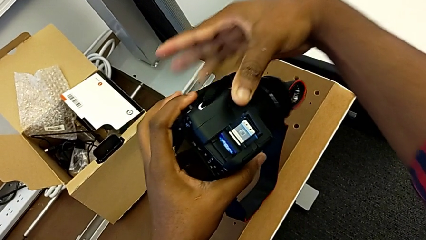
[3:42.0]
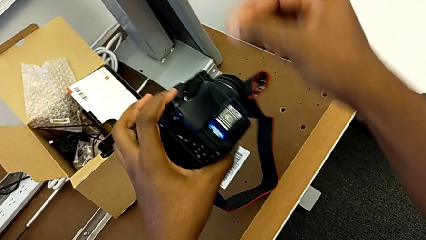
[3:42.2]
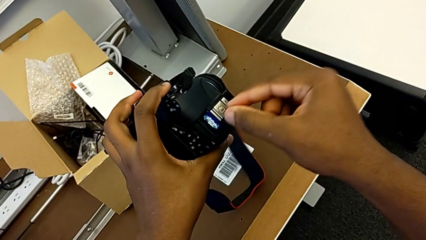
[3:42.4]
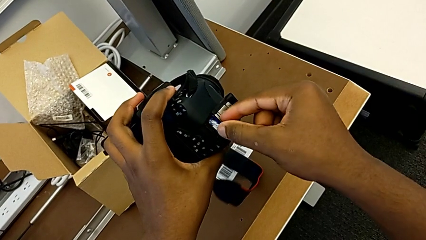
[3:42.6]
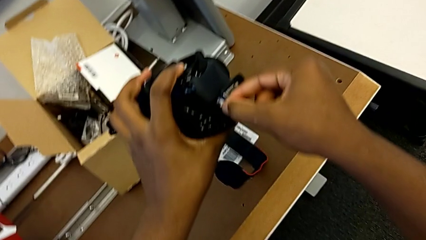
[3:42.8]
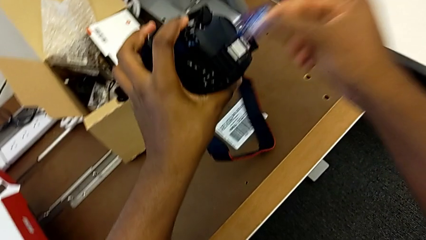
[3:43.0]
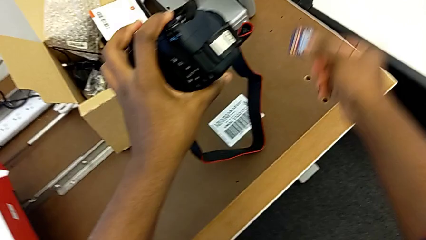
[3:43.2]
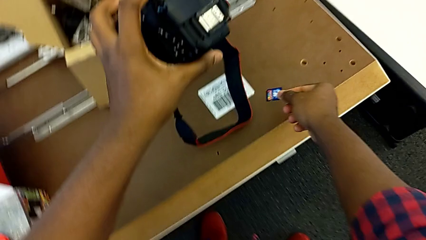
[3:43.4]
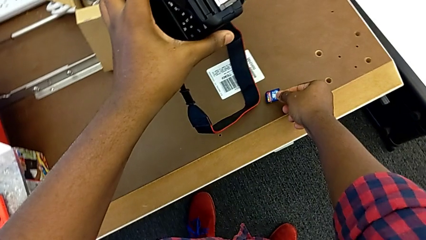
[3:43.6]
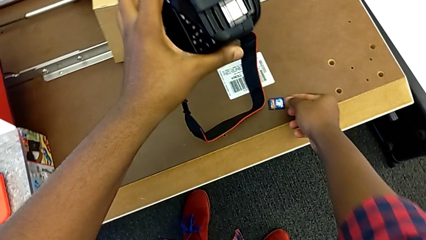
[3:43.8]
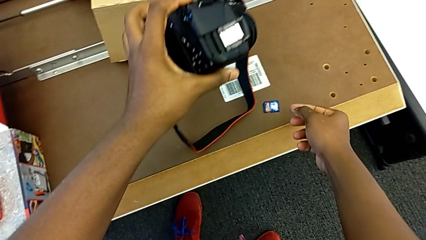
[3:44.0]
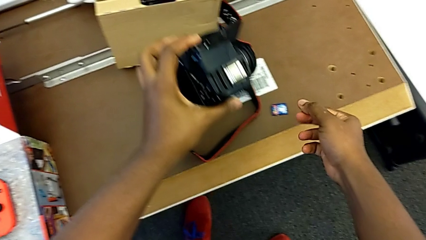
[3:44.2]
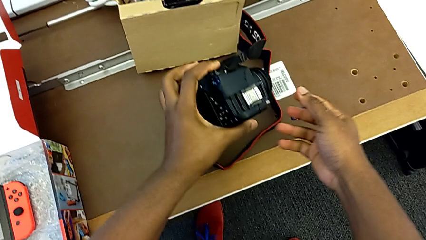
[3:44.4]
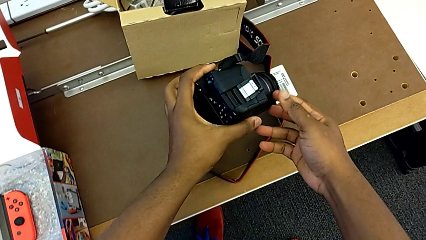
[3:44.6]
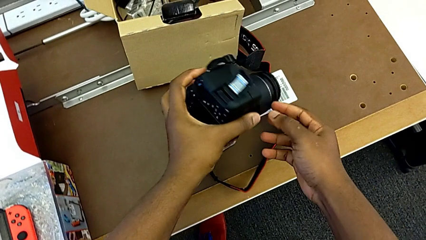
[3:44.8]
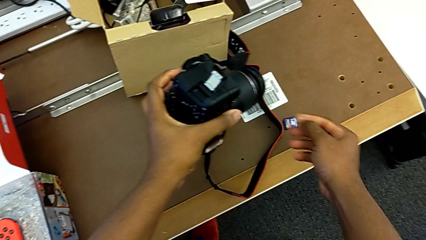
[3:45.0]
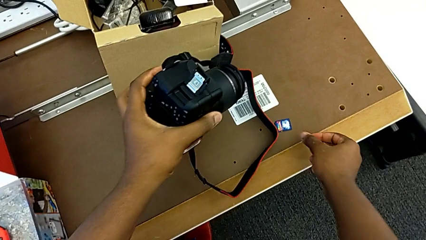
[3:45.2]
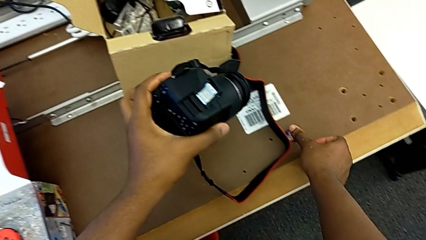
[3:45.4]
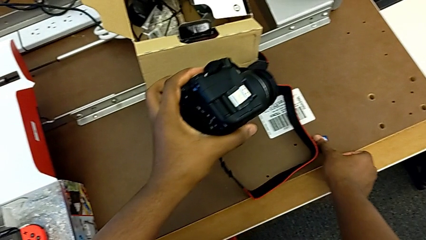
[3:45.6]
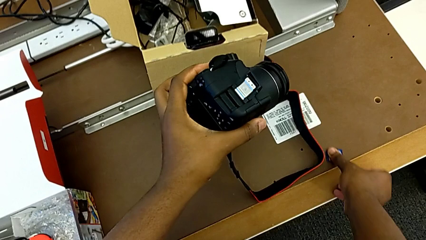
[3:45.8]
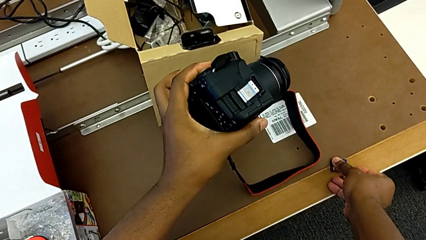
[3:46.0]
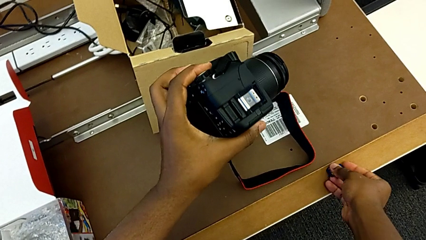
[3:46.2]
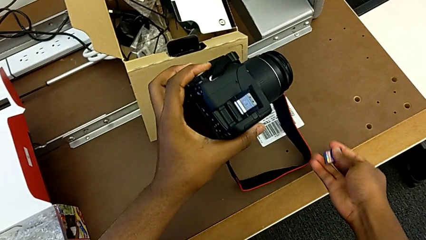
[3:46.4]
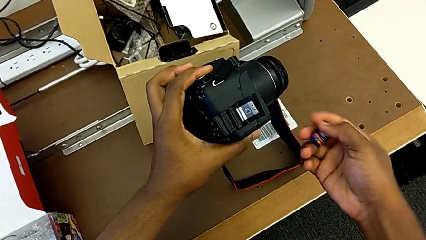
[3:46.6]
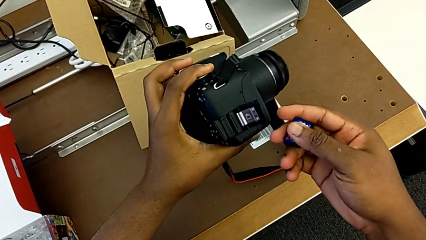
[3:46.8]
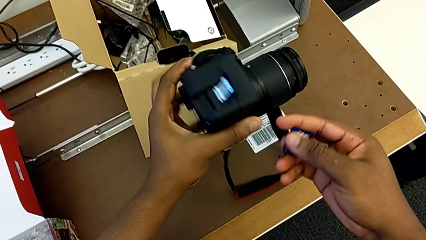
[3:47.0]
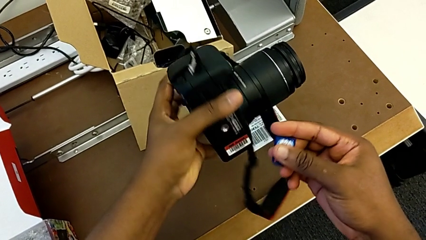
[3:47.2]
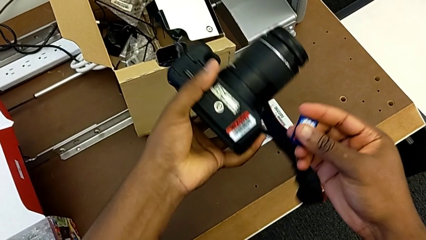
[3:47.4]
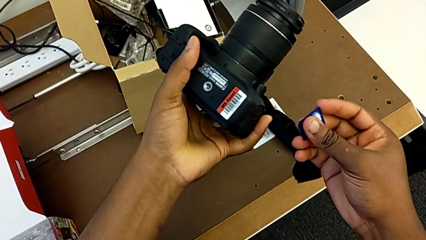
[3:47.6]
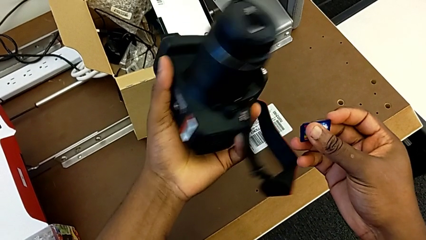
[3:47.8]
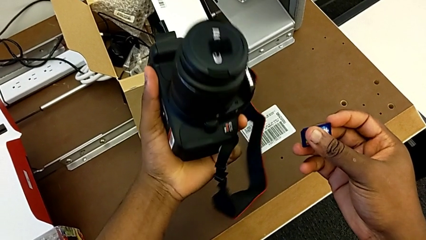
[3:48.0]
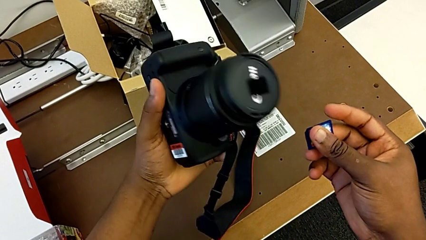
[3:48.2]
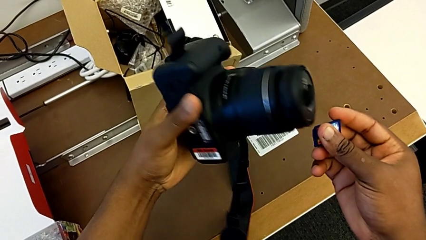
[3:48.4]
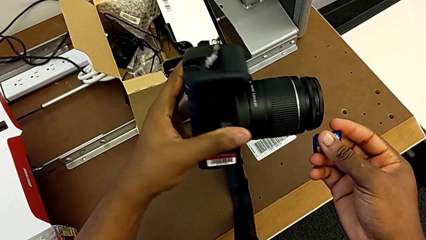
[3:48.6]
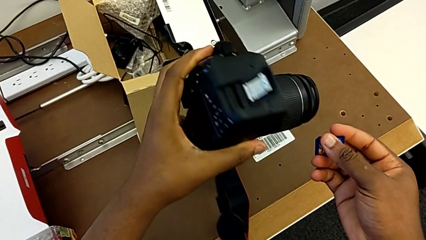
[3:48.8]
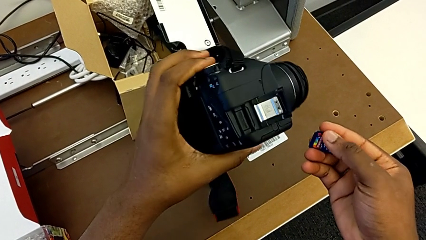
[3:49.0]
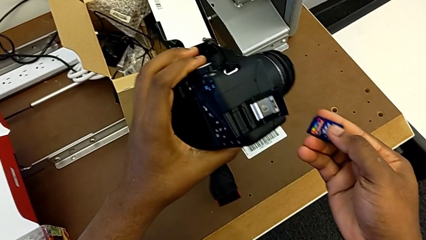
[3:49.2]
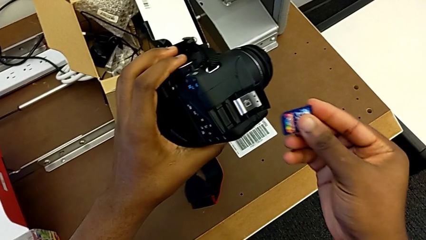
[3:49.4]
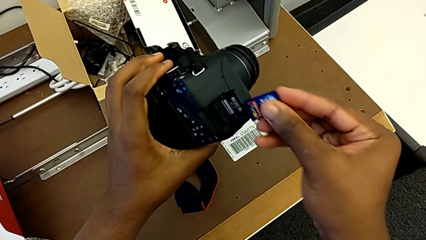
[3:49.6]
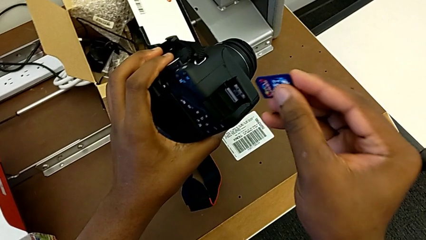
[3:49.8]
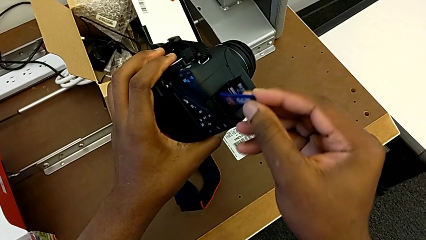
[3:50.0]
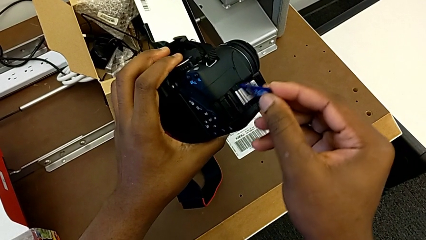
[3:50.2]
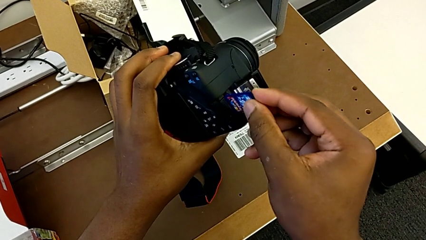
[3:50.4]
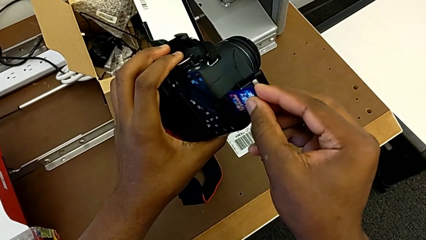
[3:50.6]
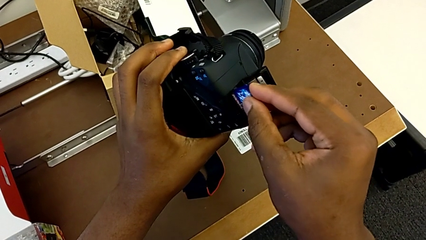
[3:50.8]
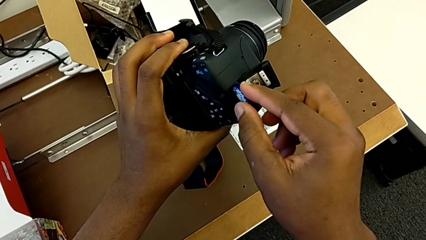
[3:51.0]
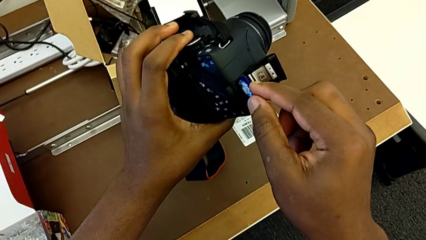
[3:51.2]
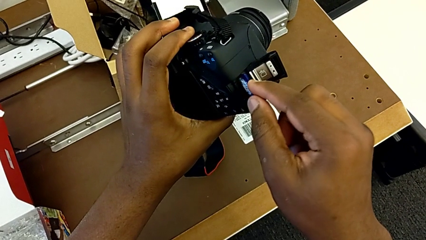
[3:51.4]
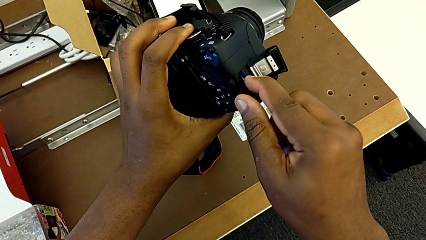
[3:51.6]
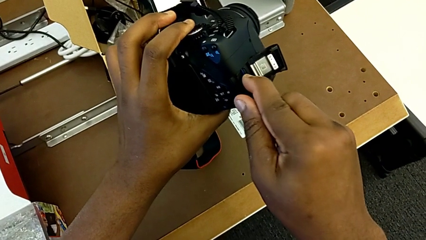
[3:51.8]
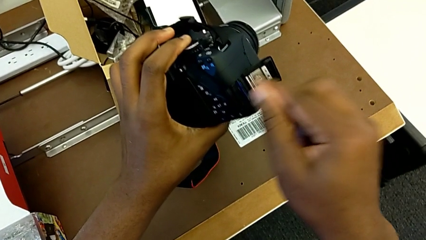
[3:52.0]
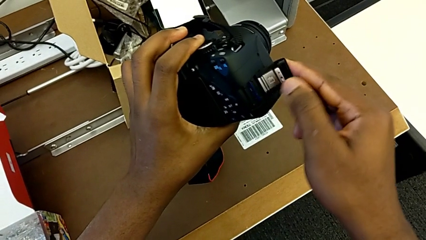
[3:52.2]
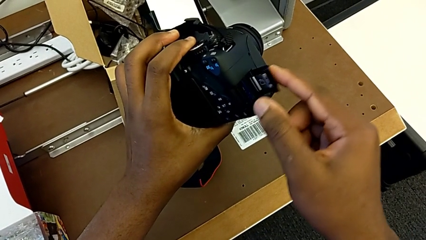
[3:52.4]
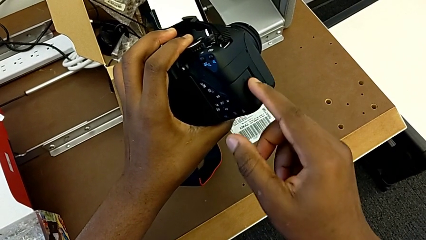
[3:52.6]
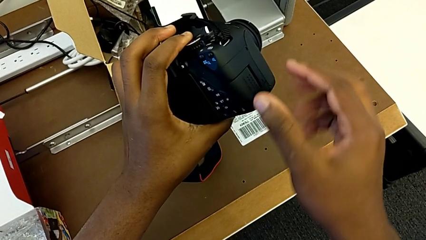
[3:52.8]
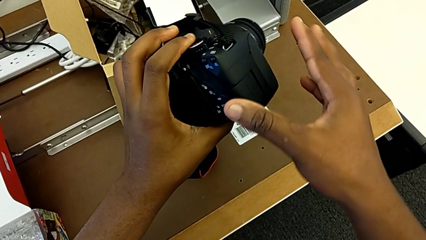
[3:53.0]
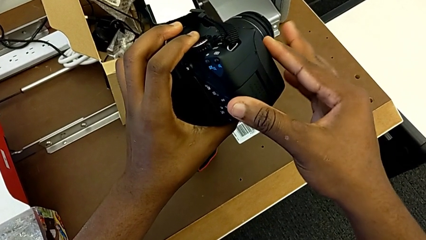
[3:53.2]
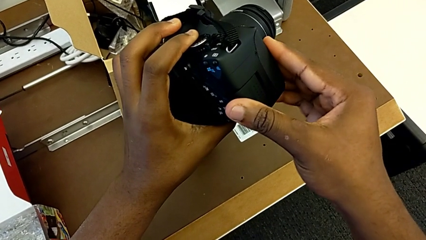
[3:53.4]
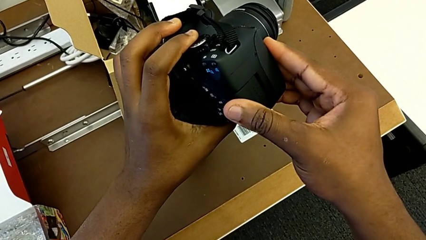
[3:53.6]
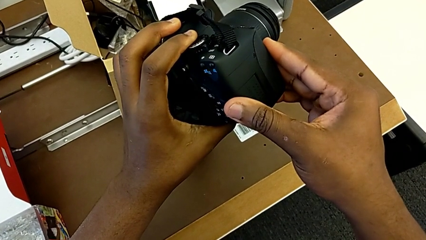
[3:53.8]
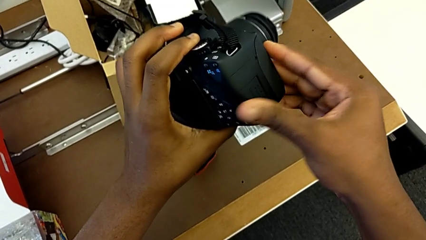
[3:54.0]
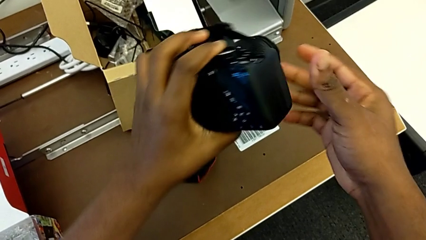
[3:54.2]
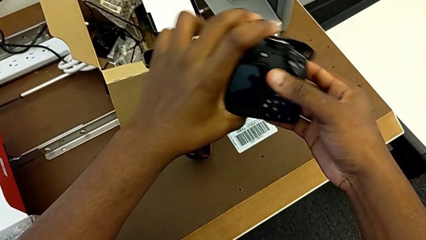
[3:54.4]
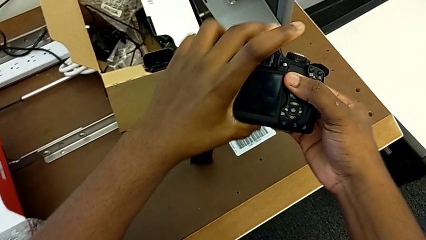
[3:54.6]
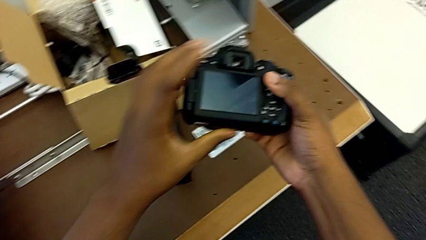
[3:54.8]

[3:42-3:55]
The camera wearer is removing the SD card. They withdraw the SD card, place it, grab it, insert it and close the SD slot.

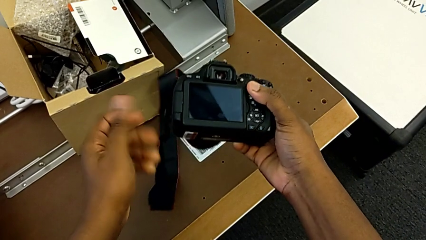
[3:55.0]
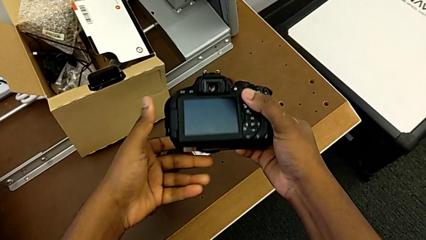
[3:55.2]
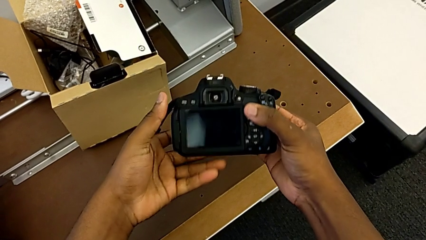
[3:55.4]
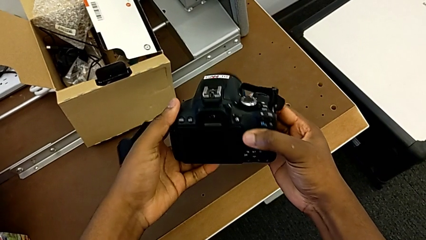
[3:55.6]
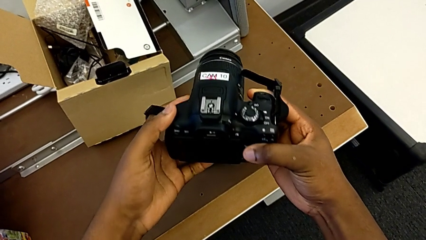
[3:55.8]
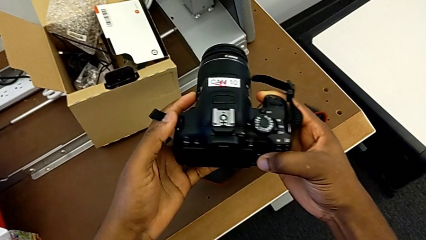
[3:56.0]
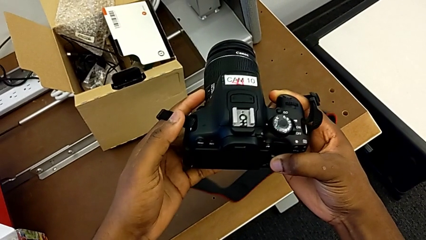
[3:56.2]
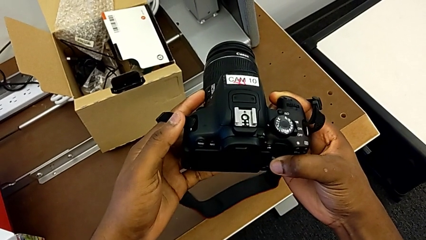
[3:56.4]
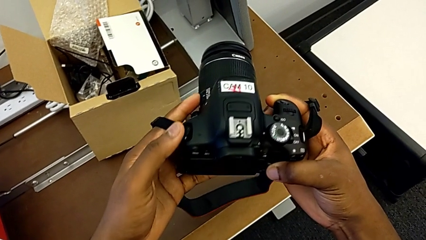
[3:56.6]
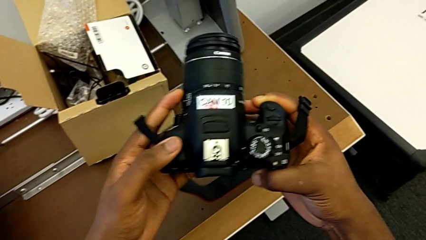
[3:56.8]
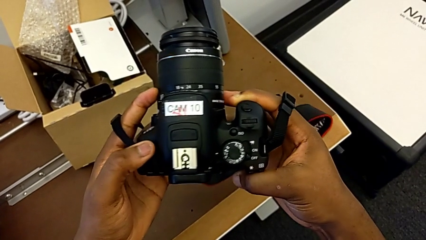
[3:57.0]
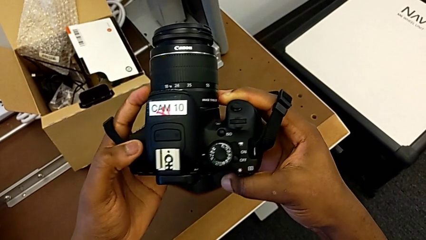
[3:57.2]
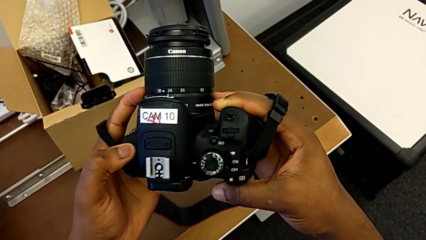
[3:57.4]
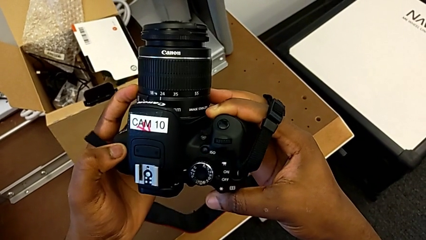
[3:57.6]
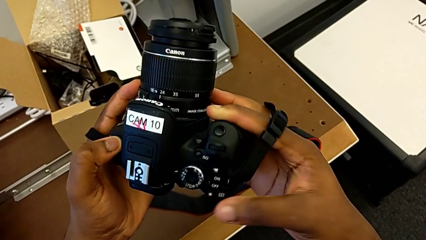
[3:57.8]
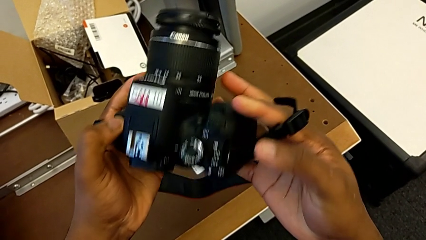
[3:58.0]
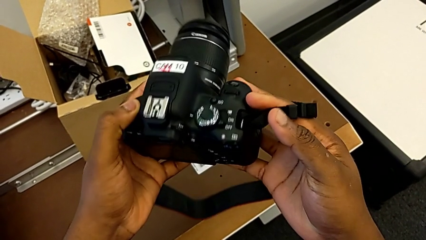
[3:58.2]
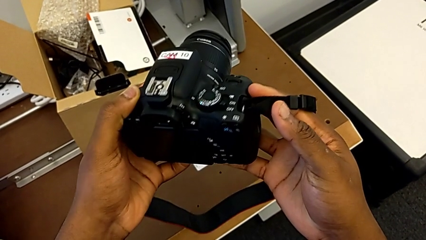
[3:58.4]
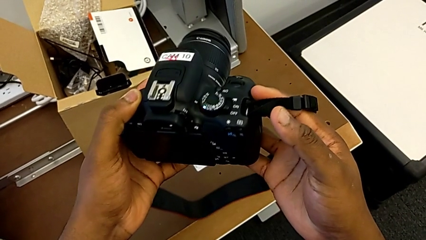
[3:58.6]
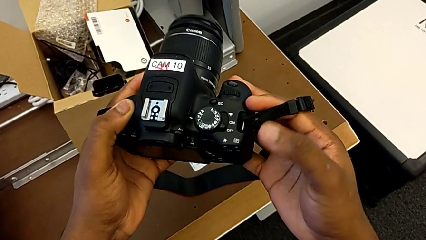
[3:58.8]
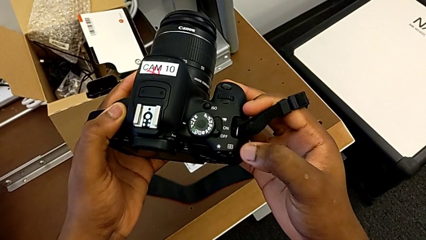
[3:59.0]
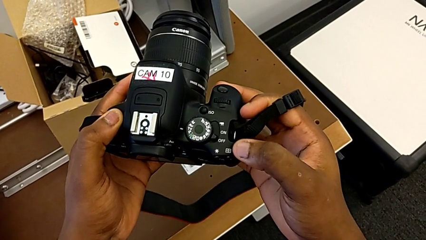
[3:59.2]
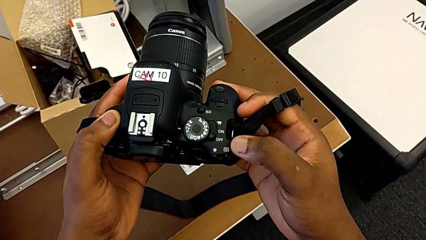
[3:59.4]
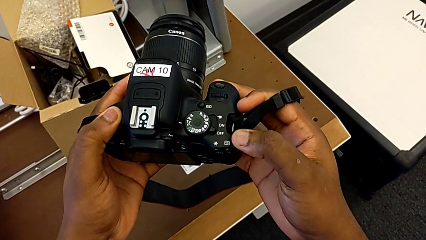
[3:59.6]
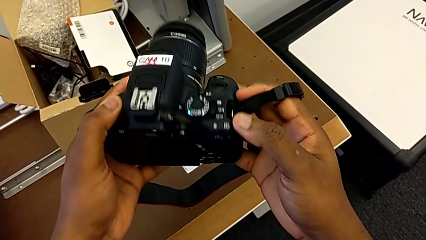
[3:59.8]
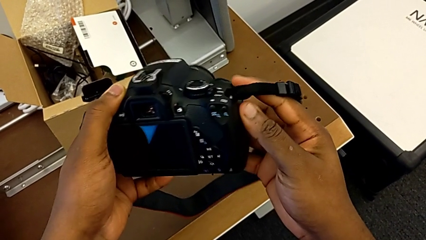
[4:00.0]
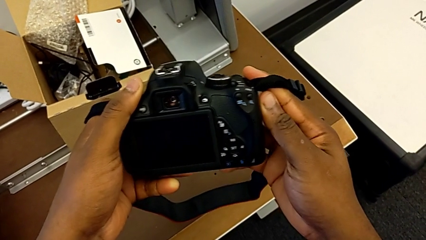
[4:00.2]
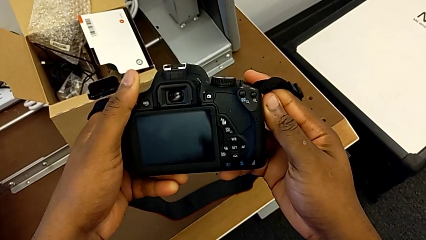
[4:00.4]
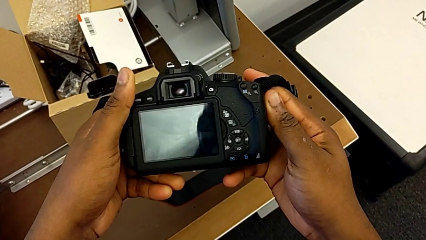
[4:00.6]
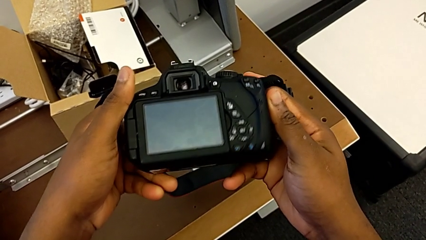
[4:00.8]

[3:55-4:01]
The camera wearer is turning on their camera. They begin to inspect the DSLR.
